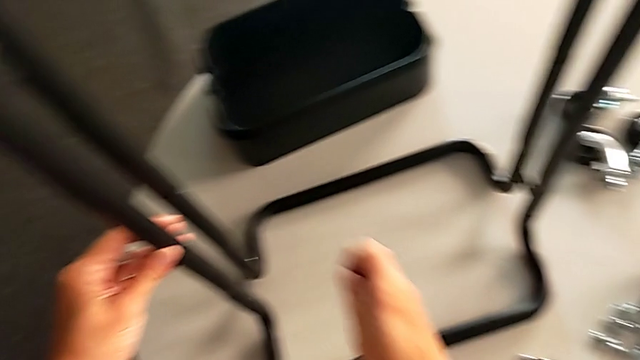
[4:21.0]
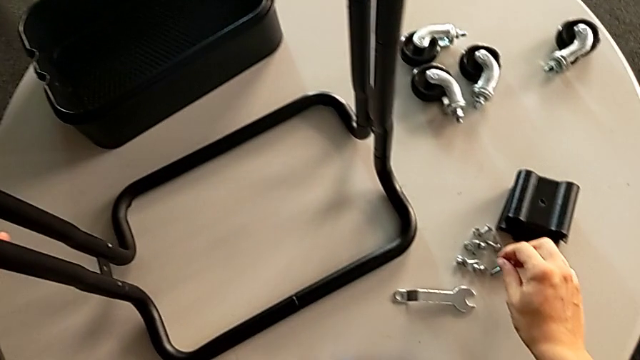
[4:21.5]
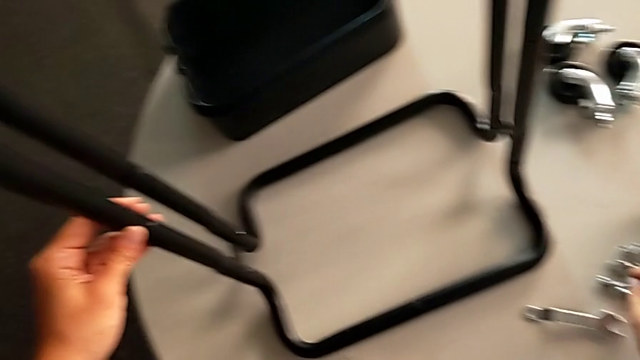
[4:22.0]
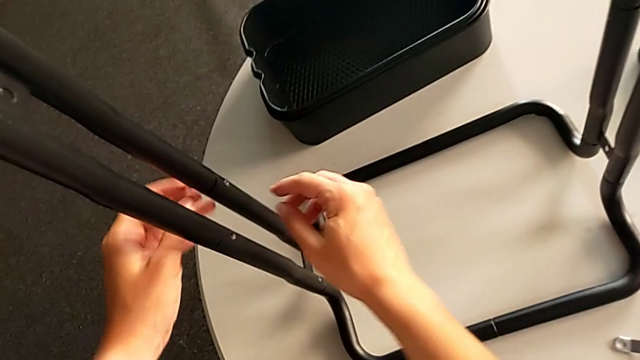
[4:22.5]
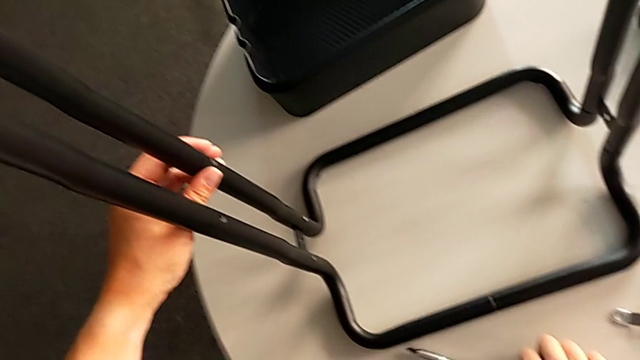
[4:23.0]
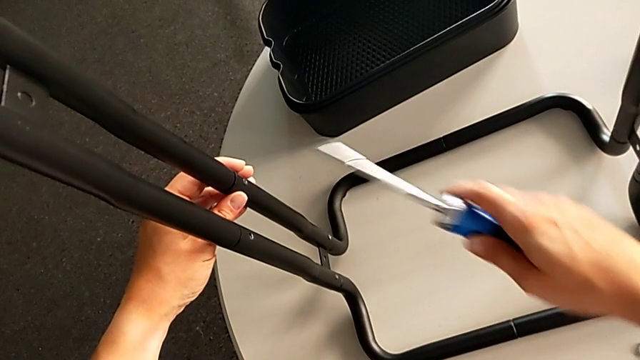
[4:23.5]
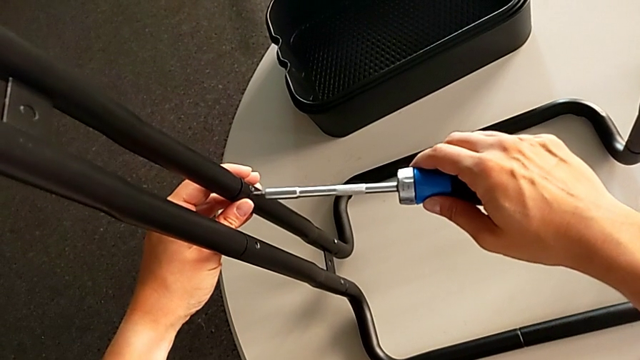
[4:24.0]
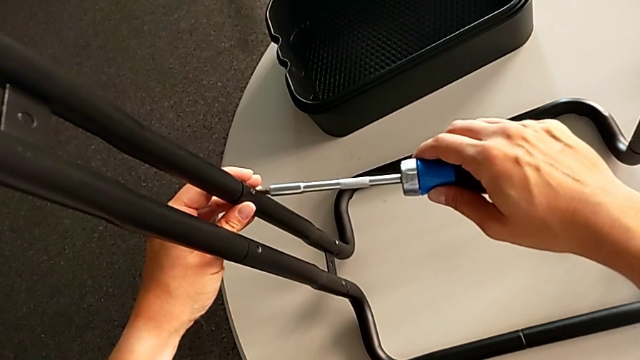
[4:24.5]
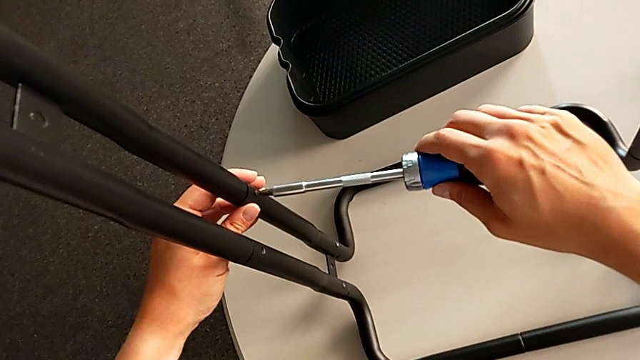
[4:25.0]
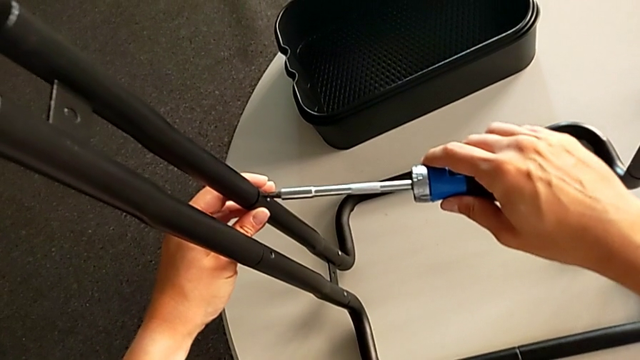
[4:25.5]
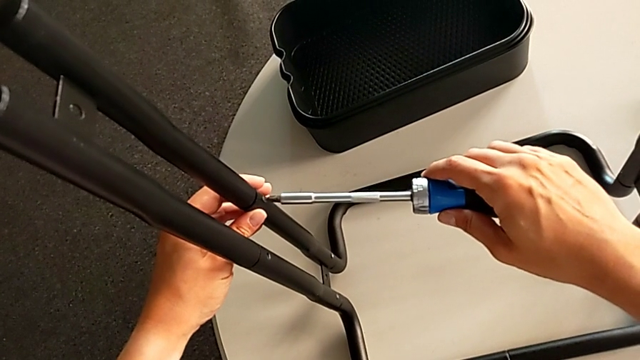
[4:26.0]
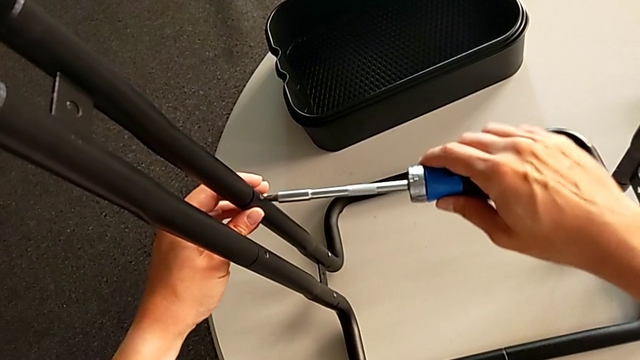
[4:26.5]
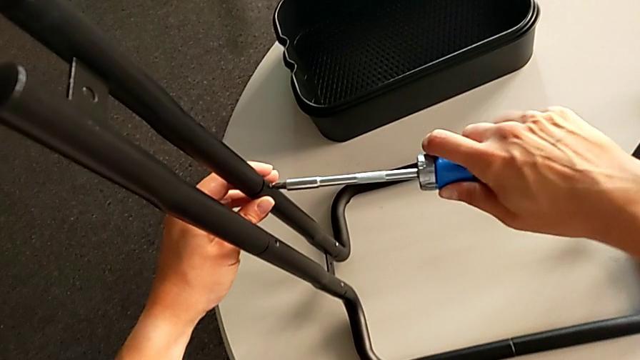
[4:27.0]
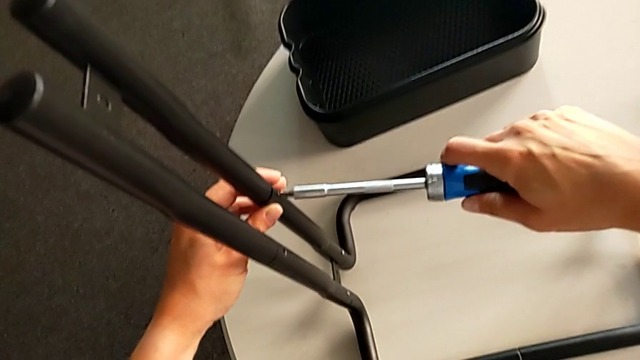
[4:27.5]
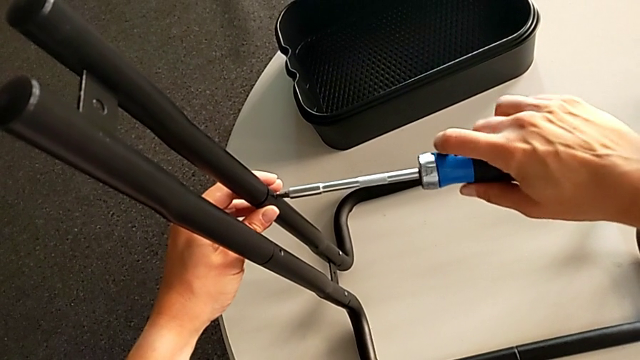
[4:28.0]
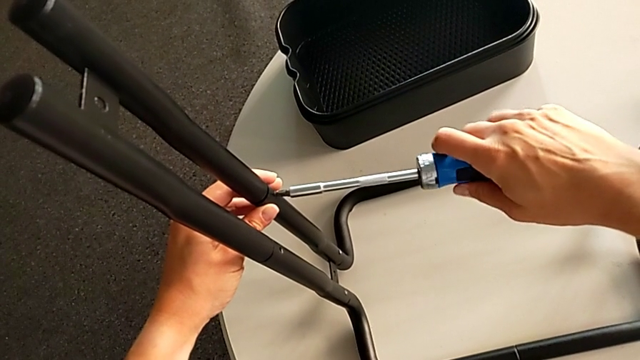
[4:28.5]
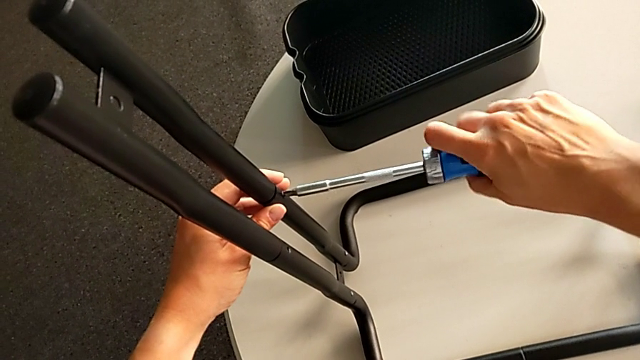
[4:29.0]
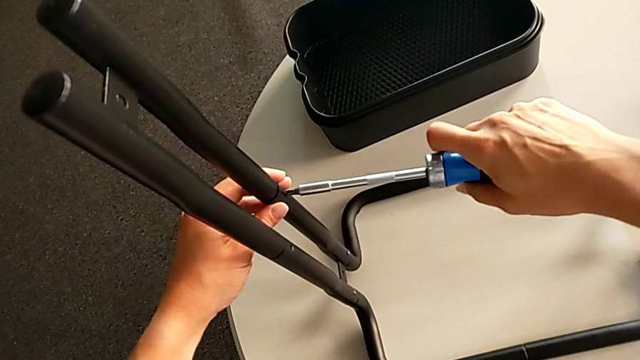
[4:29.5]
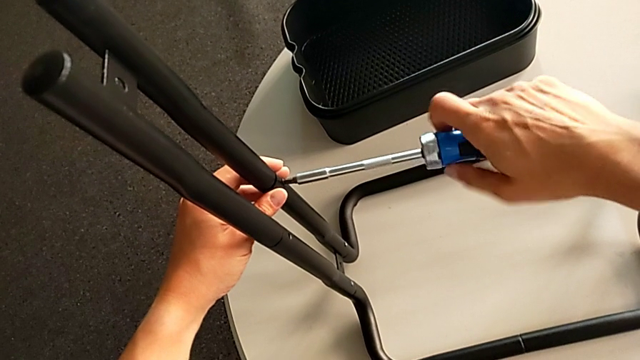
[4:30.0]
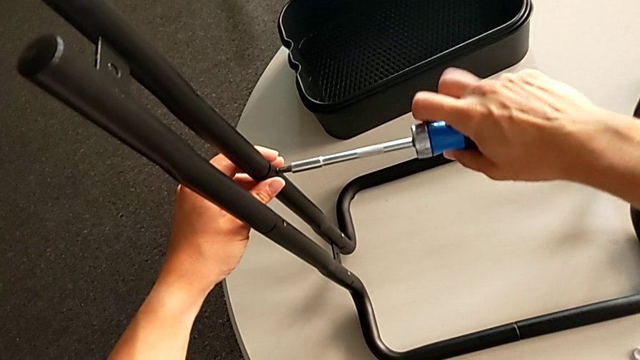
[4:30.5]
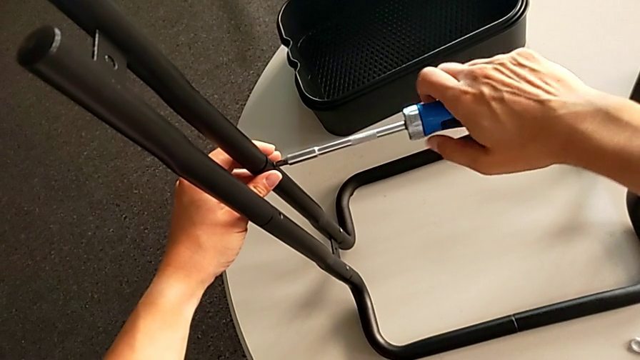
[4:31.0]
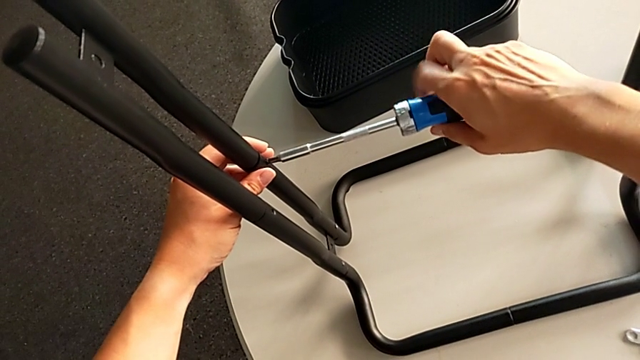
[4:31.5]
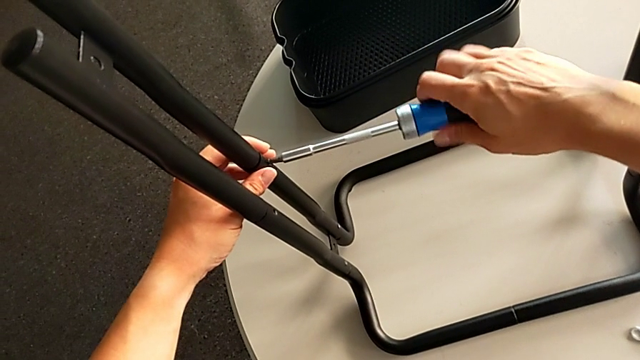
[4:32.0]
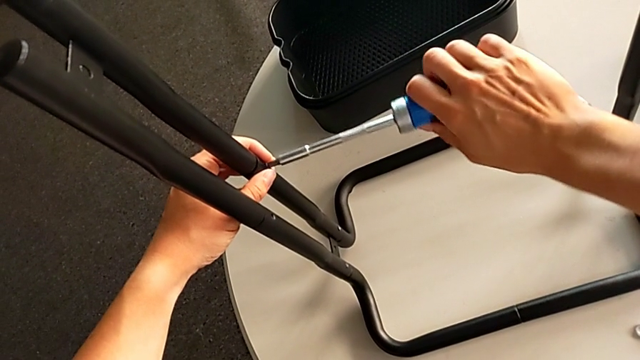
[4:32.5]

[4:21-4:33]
The camera wearer is unscrewing the left pair of side bars on the rolling cart. They hold the leg, insert the screwdriver and unscrew the screw.

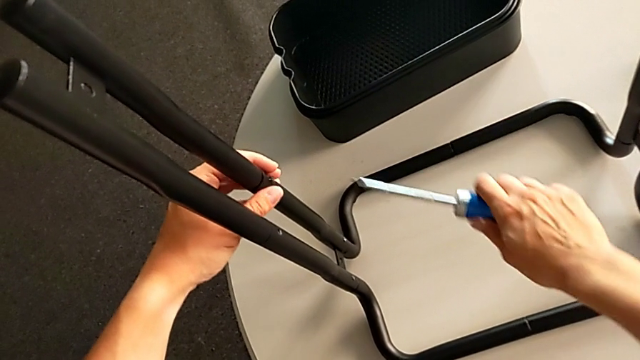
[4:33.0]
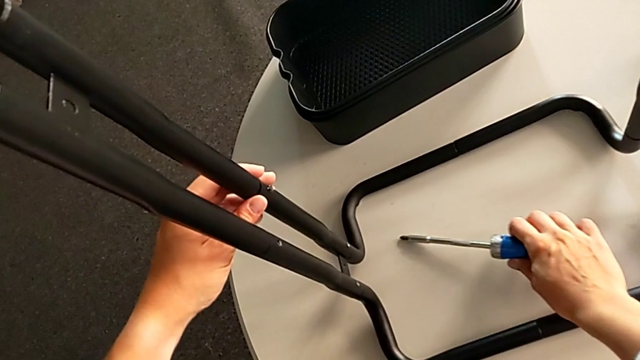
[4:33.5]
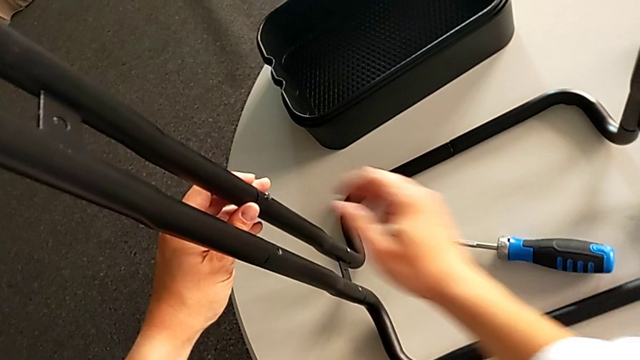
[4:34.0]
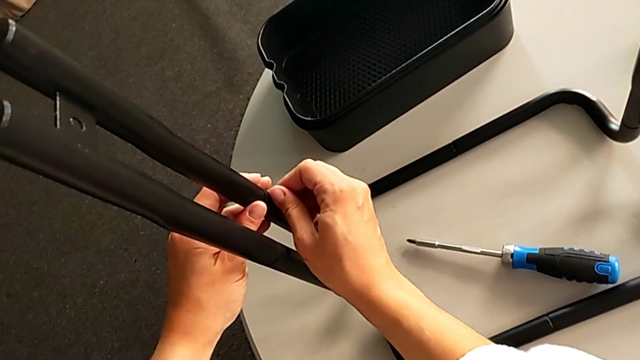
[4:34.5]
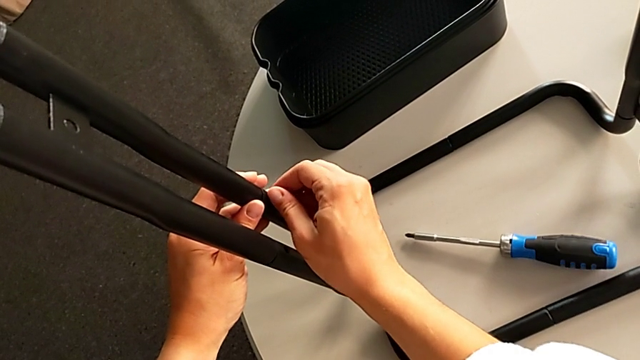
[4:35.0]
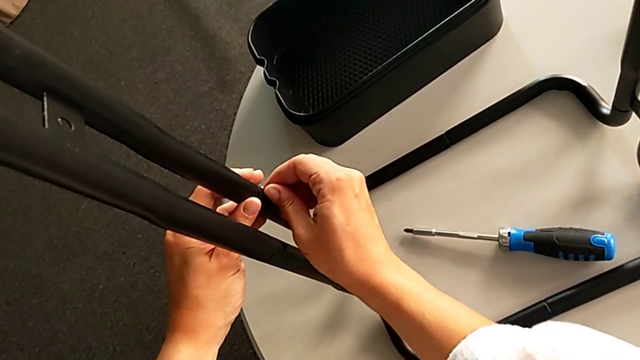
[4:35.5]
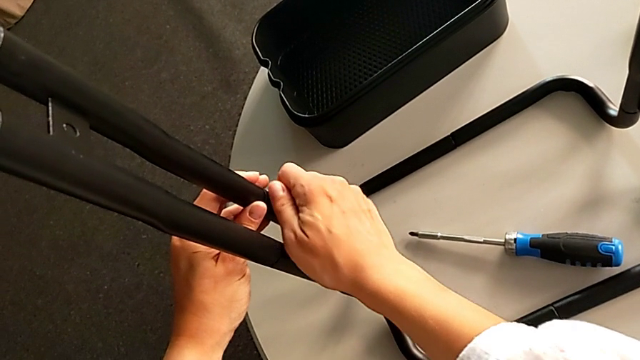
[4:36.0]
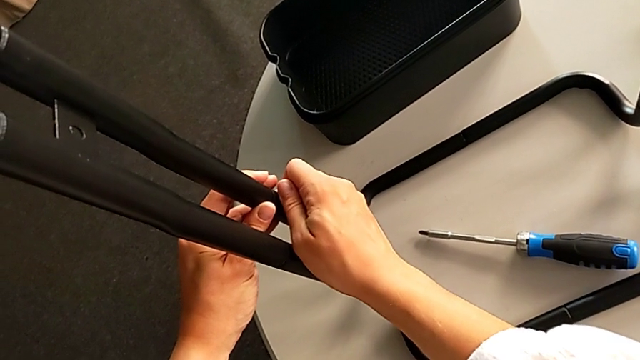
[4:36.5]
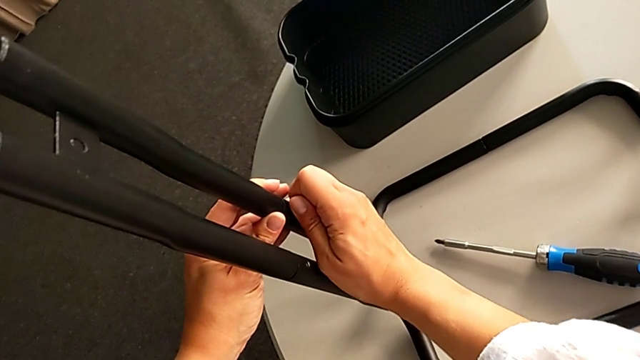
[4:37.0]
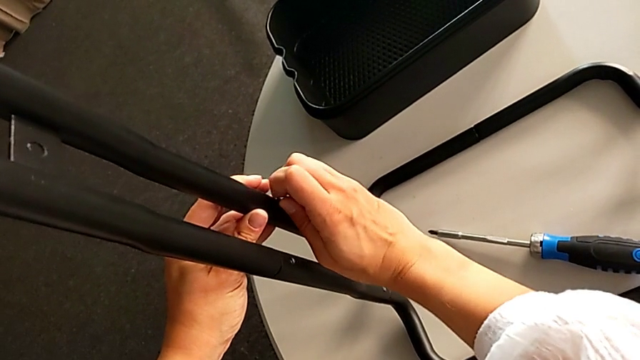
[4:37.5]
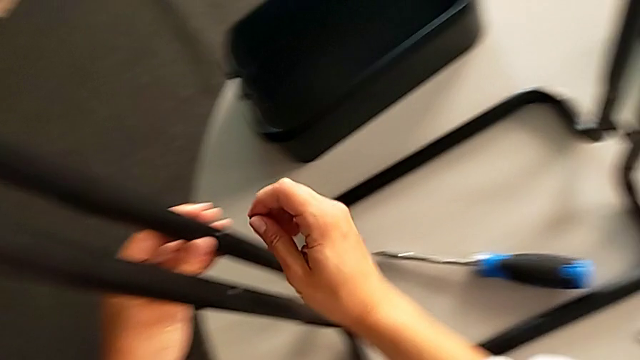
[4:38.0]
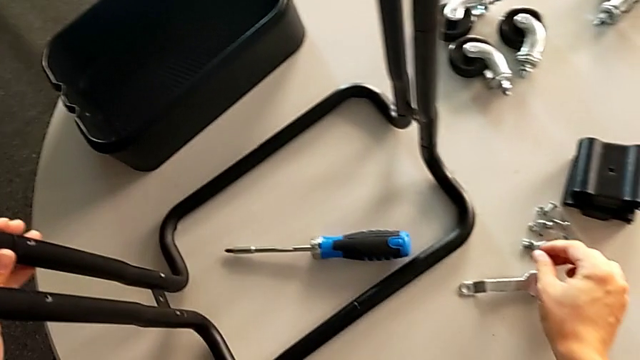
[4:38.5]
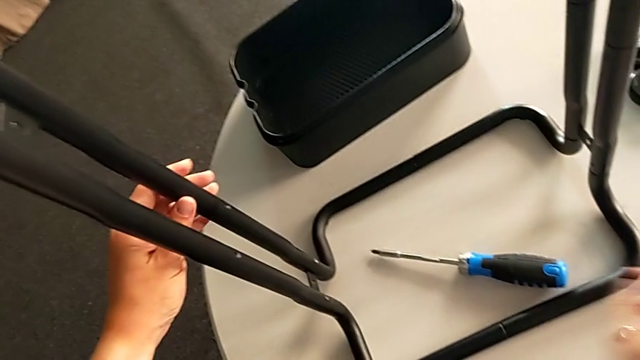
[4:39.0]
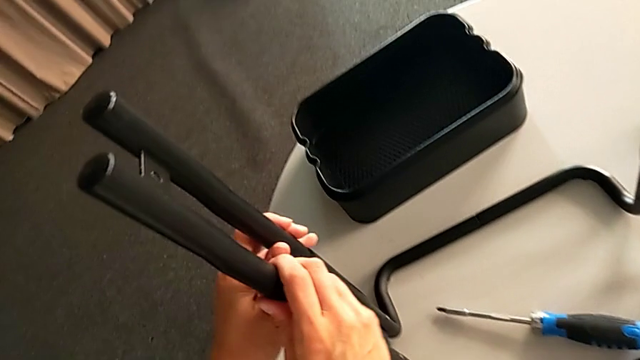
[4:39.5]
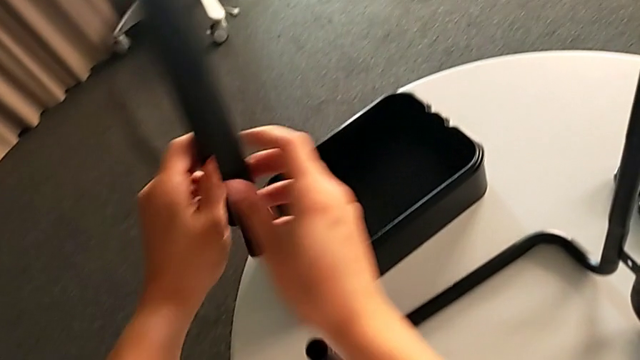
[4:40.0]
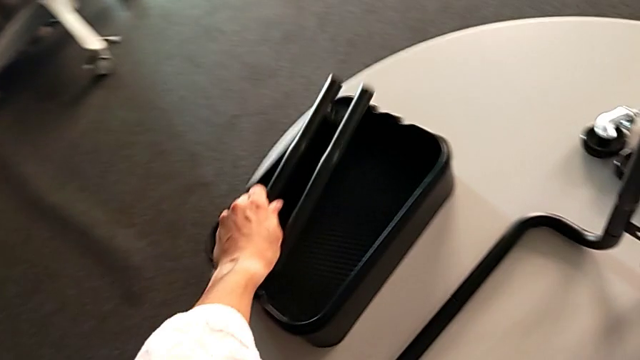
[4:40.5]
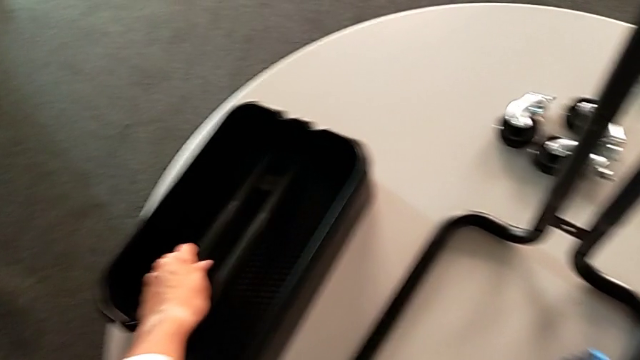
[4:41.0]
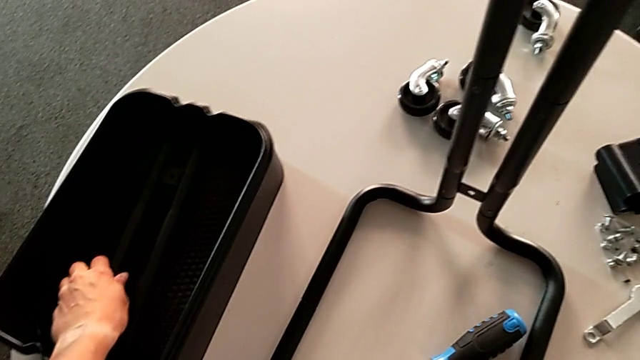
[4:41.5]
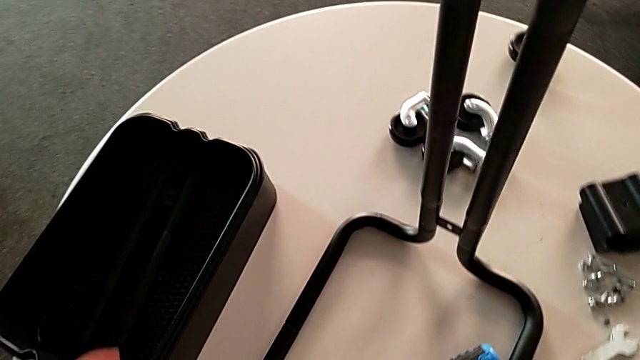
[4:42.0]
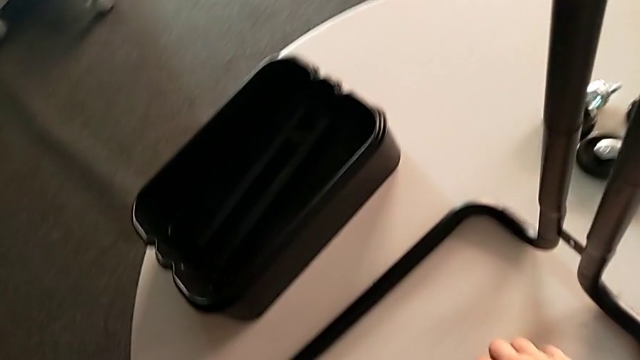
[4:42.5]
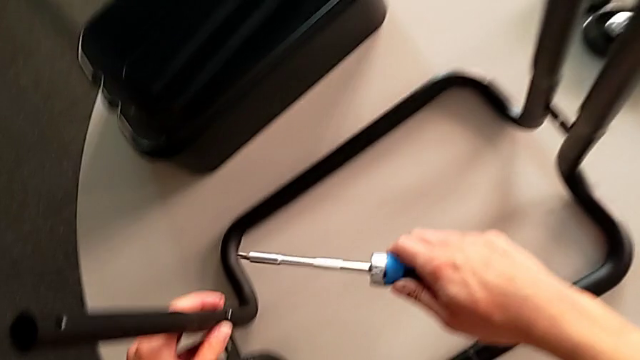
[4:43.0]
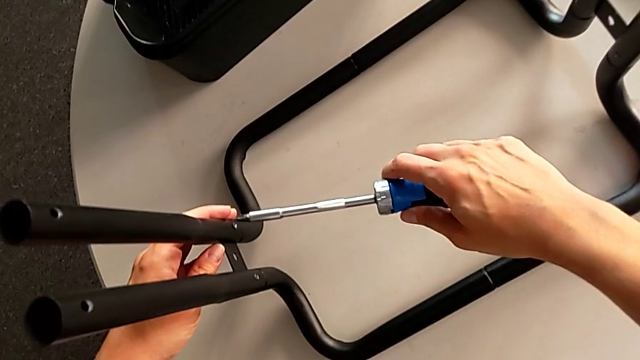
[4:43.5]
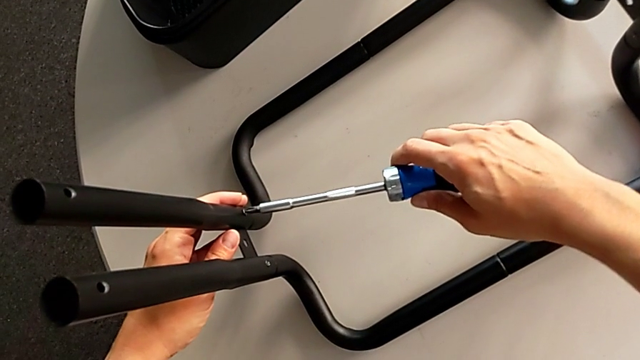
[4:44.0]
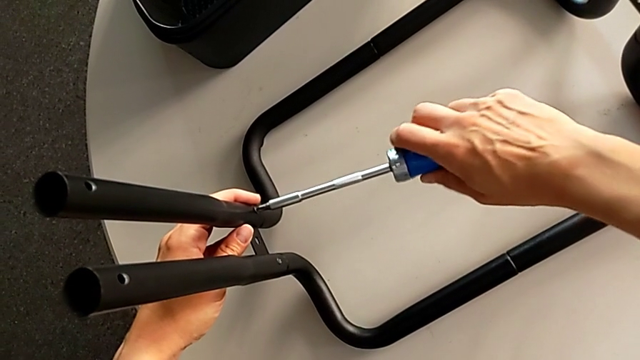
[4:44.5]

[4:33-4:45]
The camera wearer is unscrewing the left pair of side bars on the rolling cart. They place the screwdriver, unscrew the screw, place it, disassemble the left leg, place it, grab the screwdriver and insert the low screwdriver.
